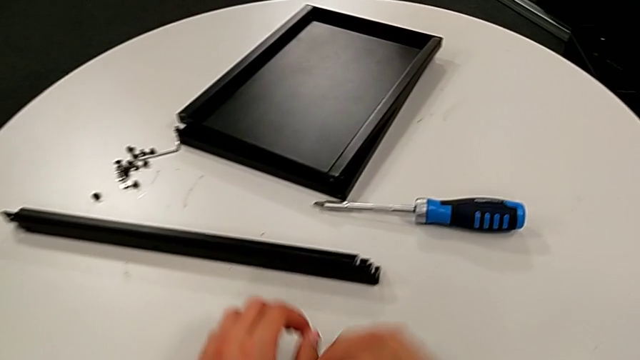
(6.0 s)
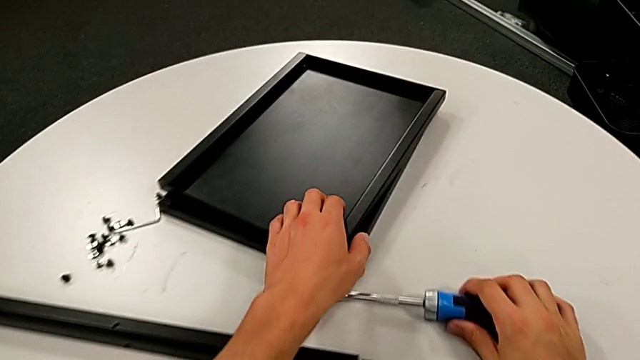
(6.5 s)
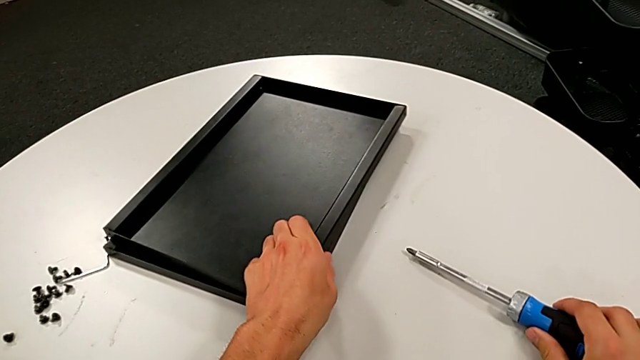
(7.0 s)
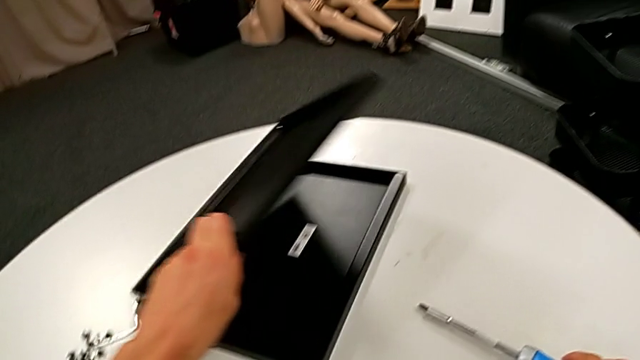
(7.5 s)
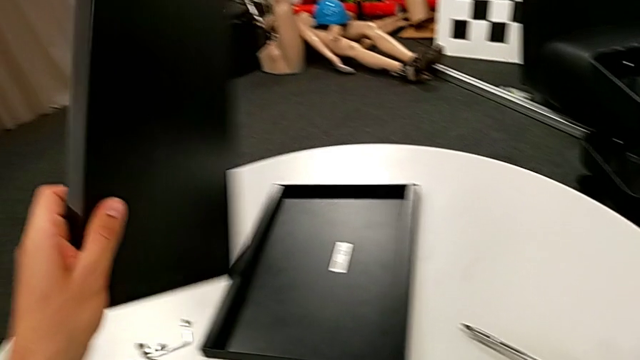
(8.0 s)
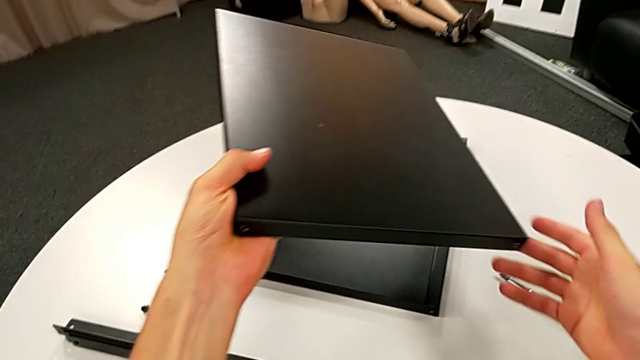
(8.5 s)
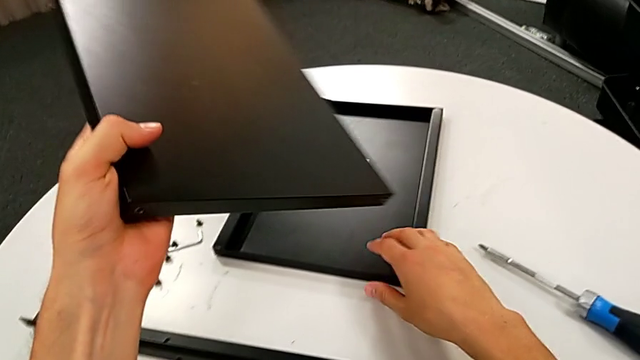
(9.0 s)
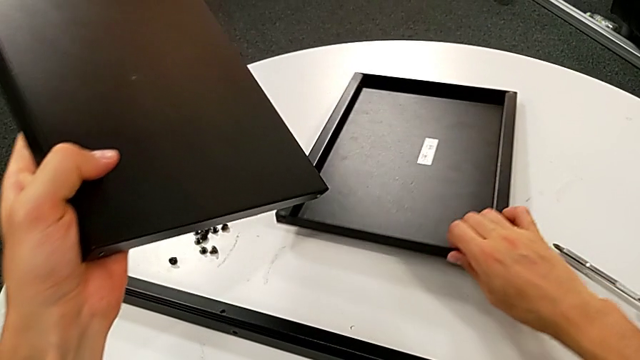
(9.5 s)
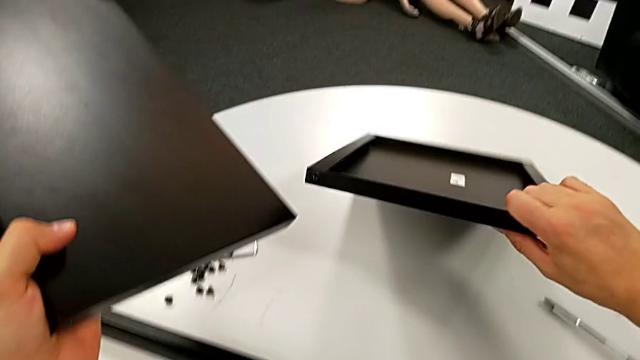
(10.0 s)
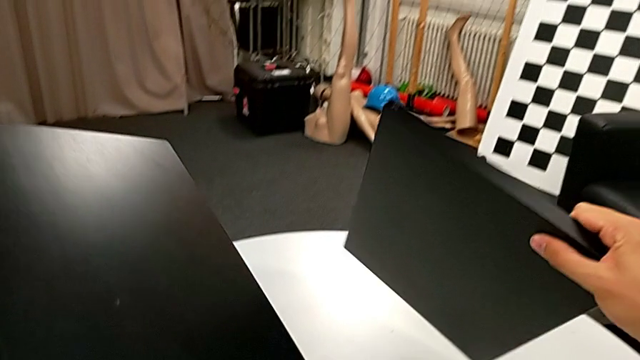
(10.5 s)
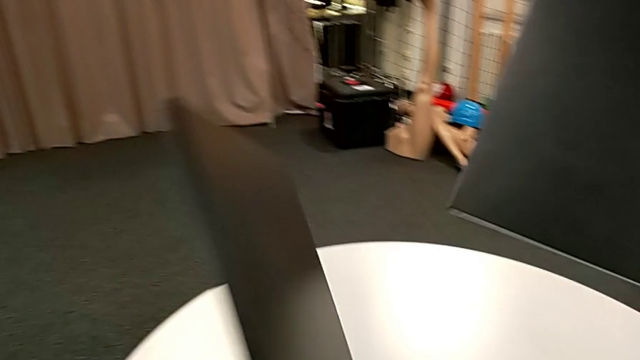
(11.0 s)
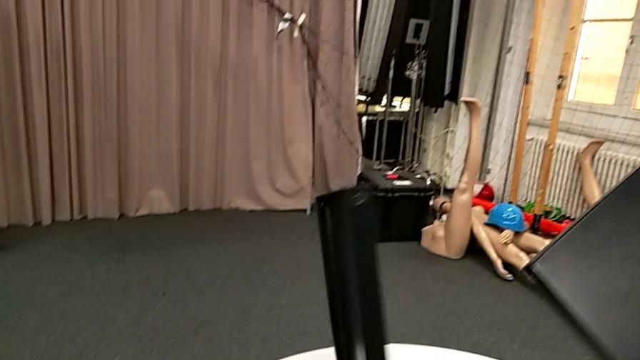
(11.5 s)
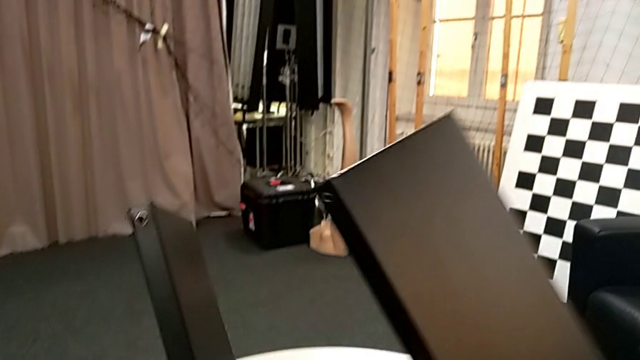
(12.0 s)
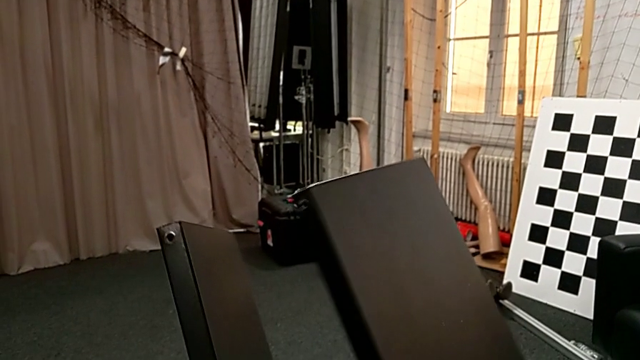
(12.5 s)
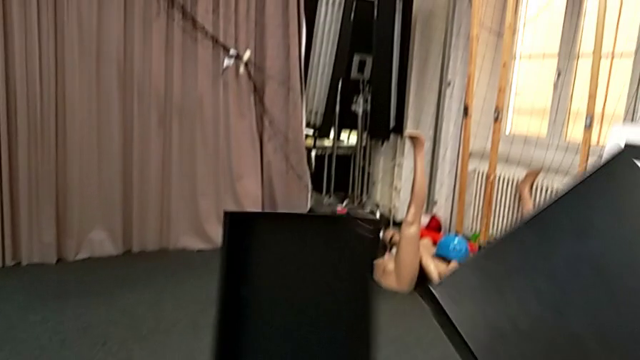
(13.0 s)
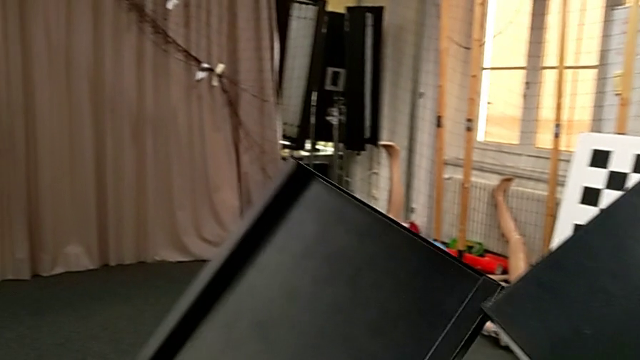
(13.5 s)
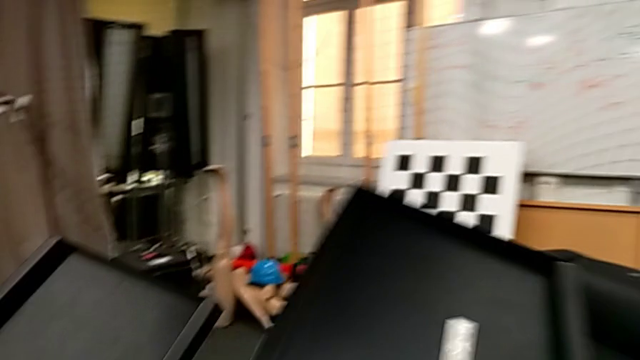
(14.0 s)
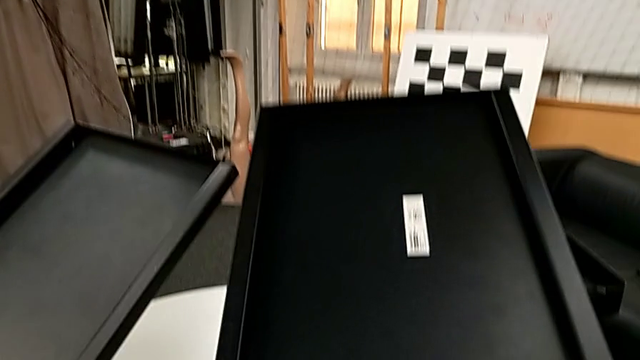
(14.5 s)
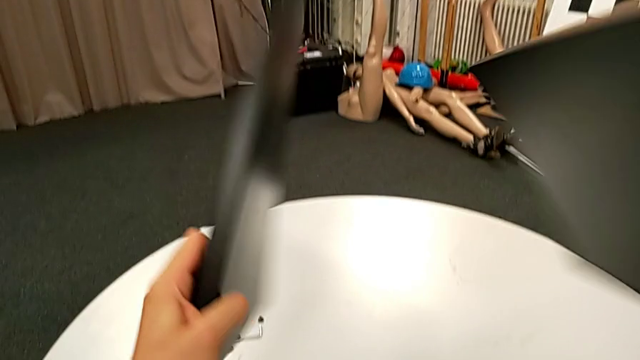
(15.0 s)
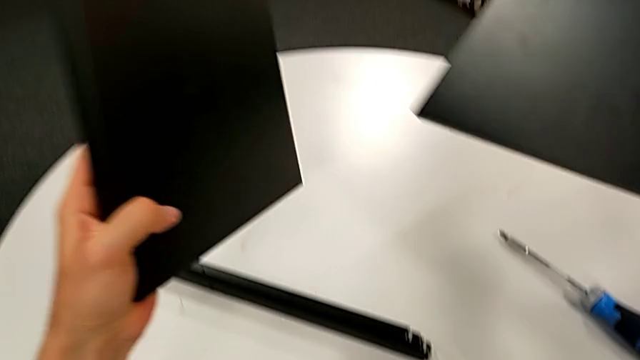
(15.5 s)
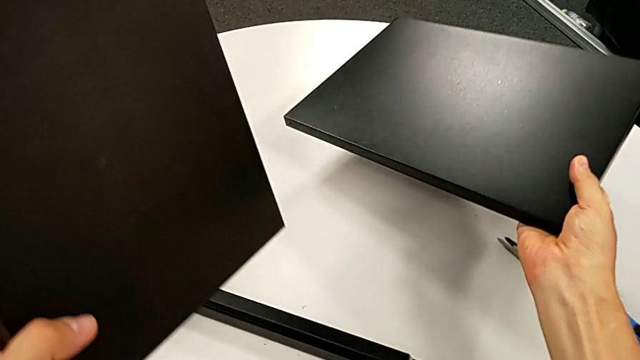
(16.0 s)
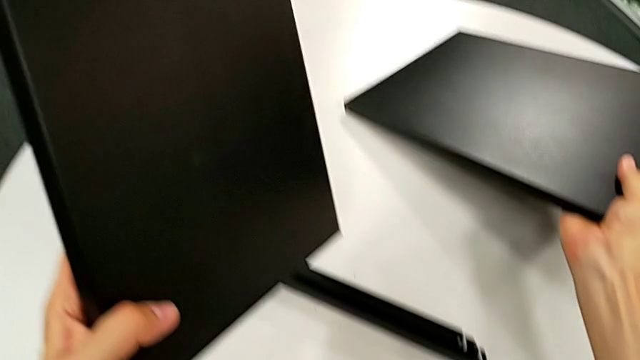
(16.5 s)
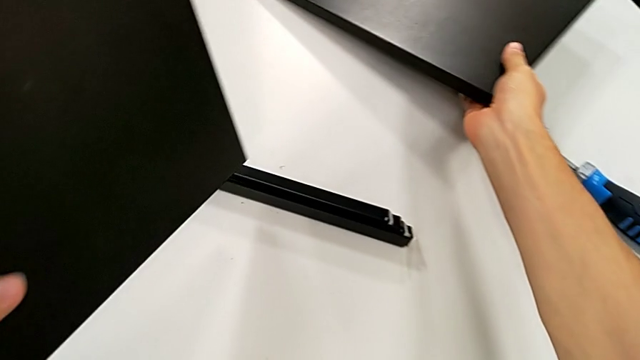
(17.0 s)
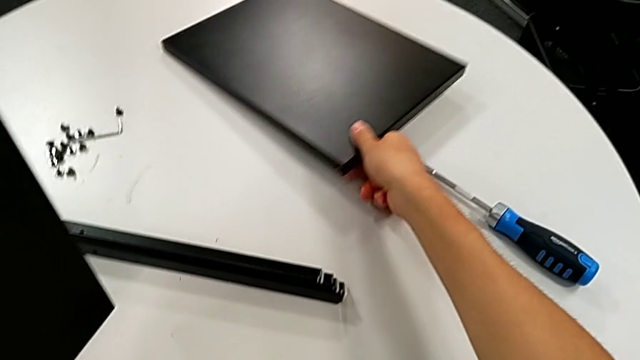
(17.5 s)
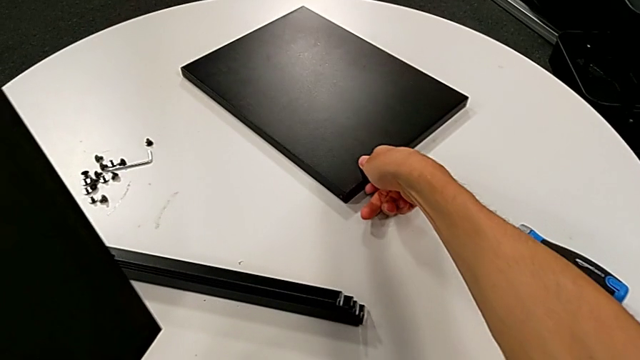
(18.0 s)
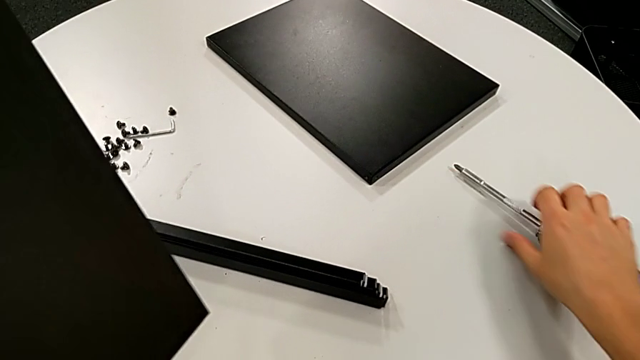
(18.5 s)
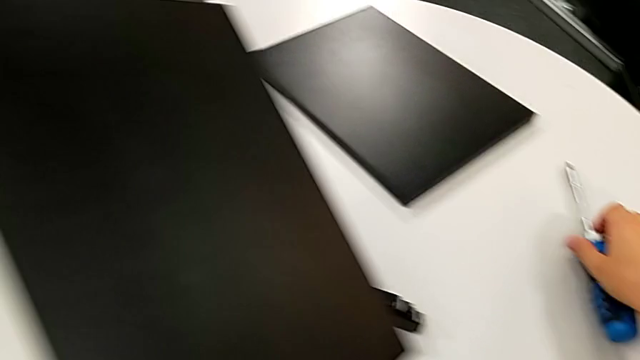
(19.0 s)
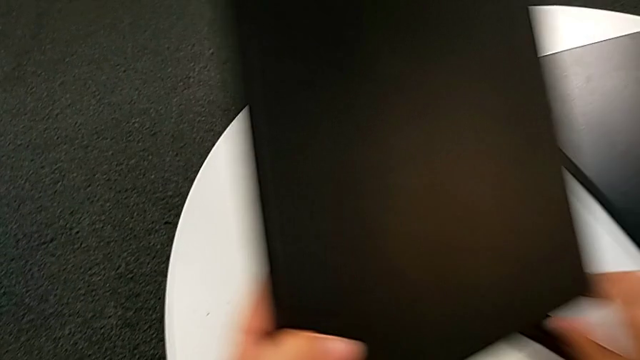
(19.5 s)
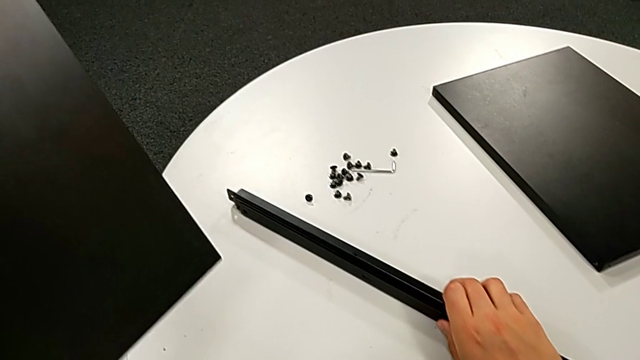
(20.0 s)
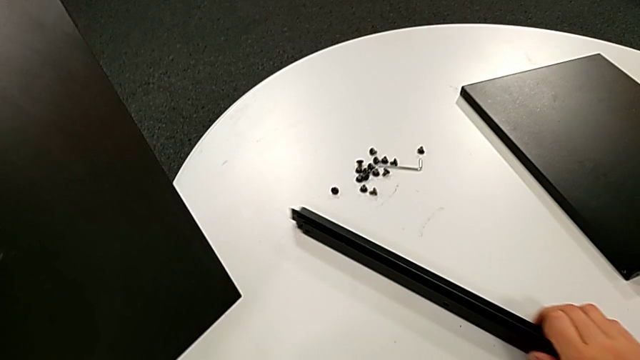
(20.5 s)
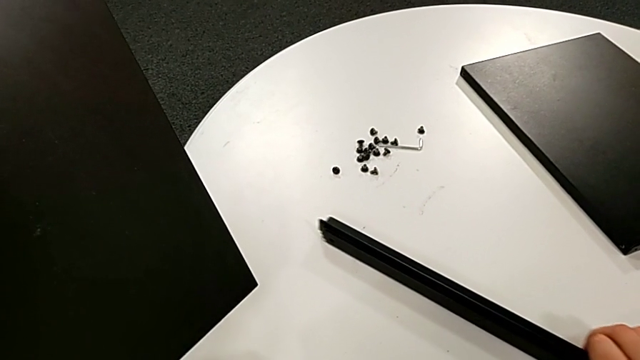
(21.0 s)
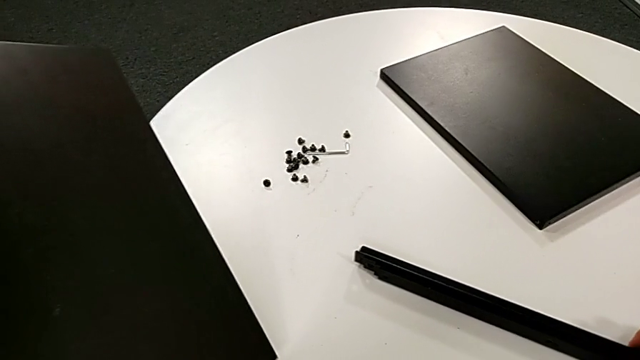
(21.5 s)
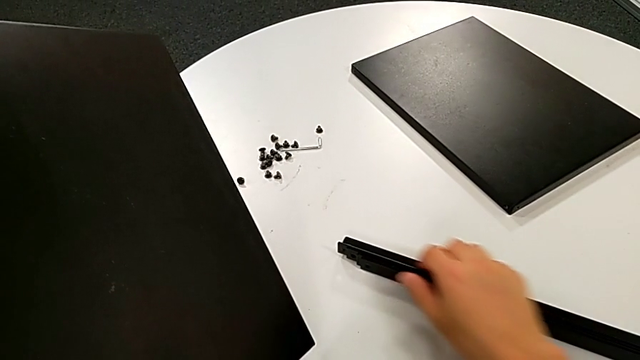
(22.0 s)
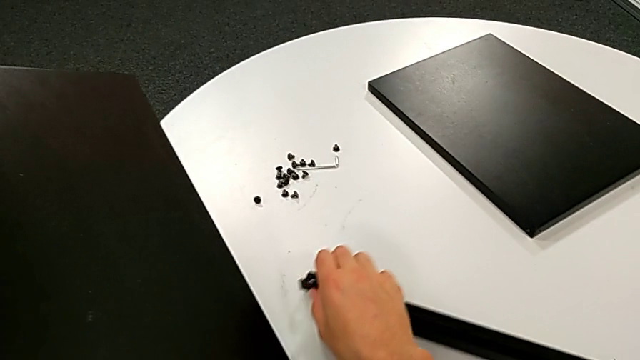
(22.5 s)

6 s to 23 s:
The camera wearer inspects the table. They slide the screwdriver with the right hand, grab the tray with the left hand, grab it, rotate it, place it, slide the screwdriver and slide the leg twice.

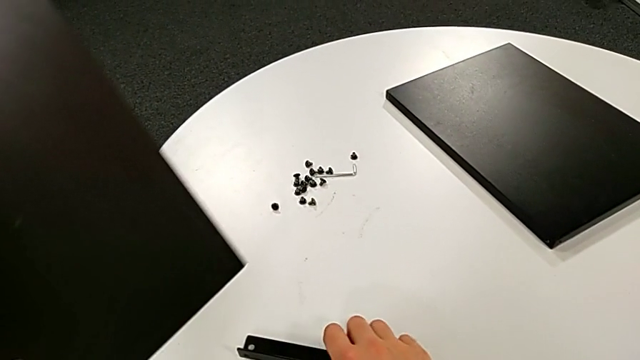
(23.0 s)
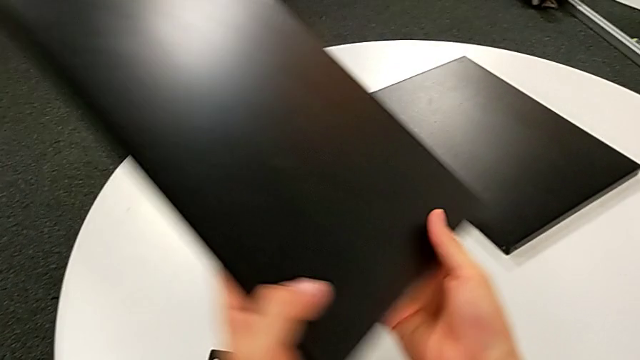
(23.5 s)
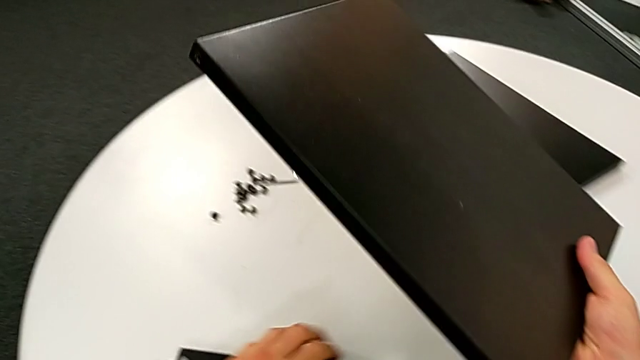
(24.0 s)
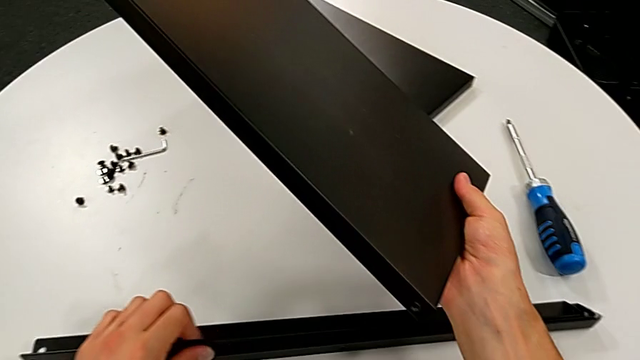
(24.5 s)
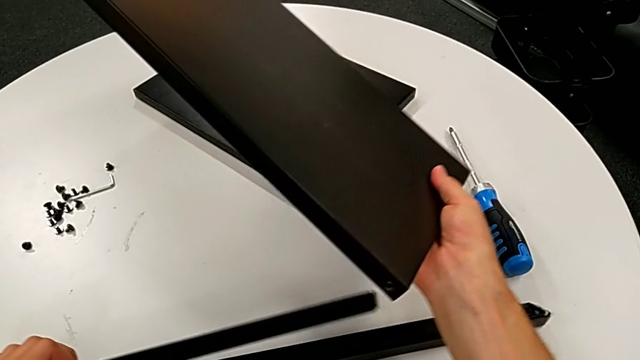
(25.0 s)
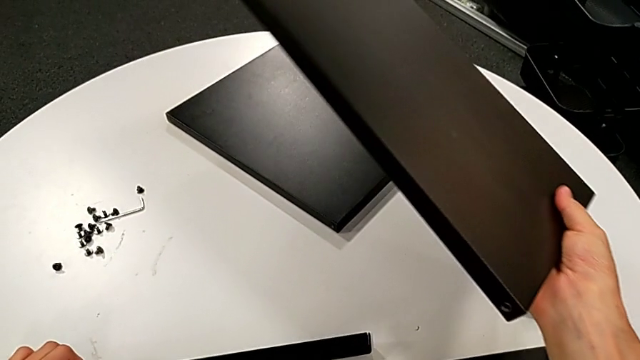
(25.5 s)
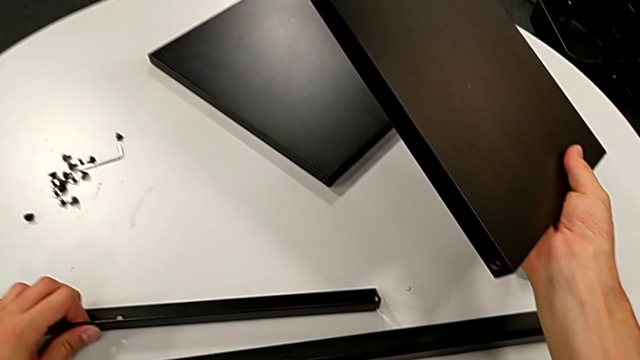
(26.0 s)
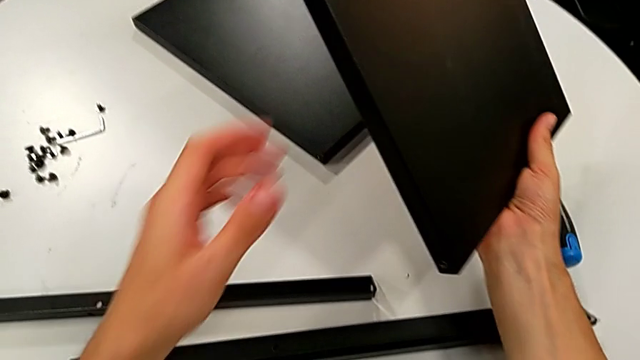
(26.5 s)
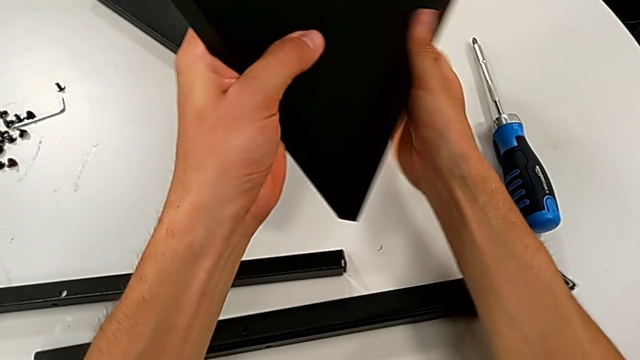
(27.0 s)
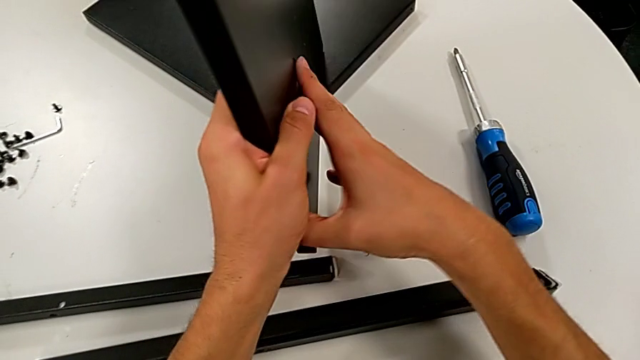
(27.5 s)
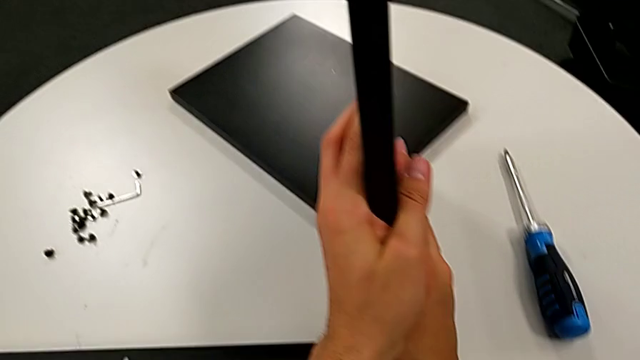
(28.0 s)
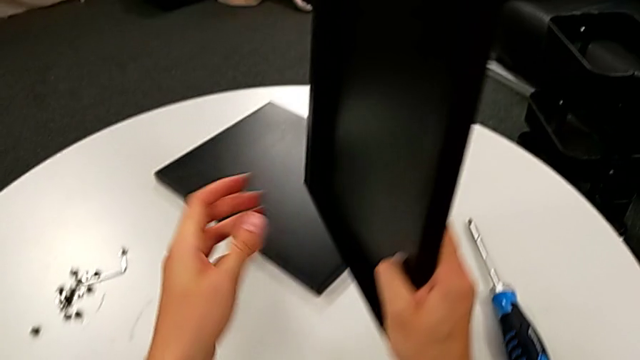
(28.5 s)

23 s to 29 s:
The camera wearer is screwing the first leg into place. They grab the tray, grab the leg and rotate the tray.
